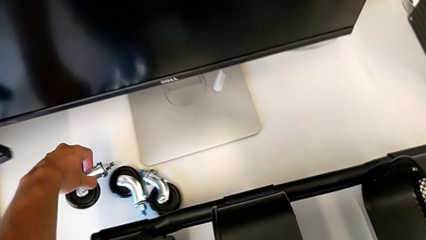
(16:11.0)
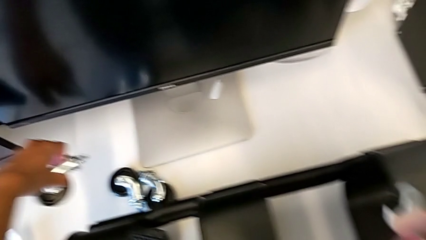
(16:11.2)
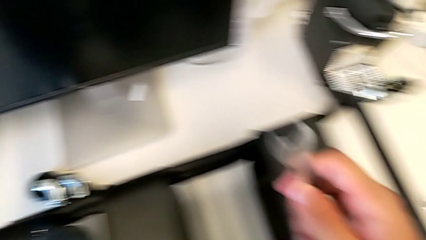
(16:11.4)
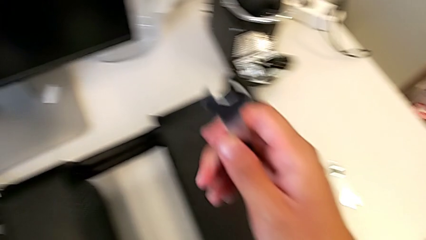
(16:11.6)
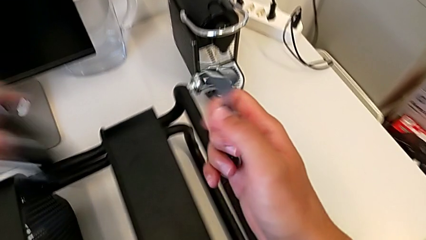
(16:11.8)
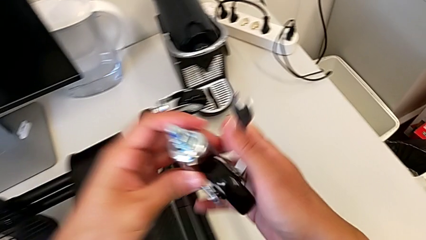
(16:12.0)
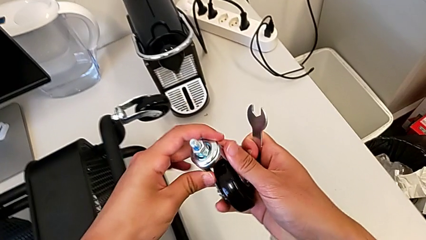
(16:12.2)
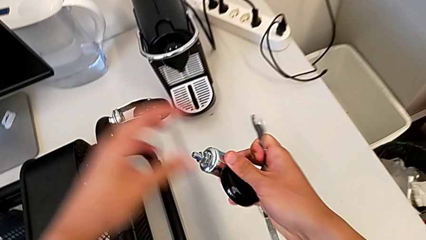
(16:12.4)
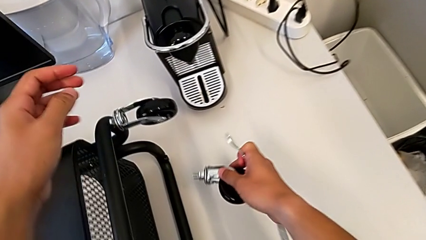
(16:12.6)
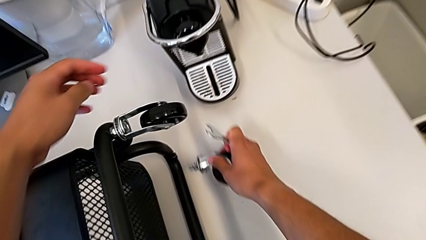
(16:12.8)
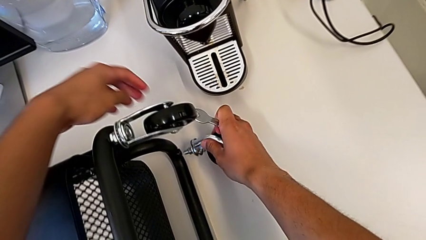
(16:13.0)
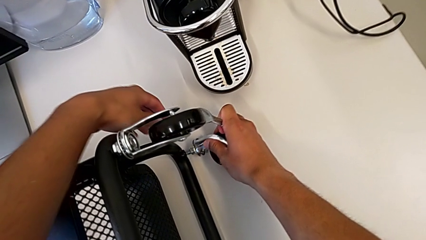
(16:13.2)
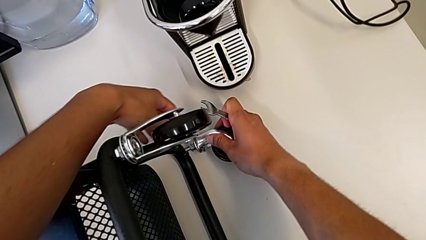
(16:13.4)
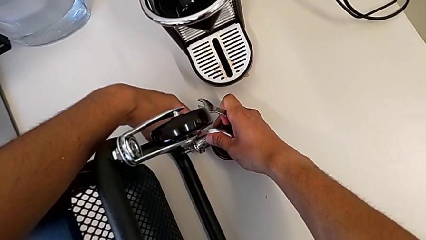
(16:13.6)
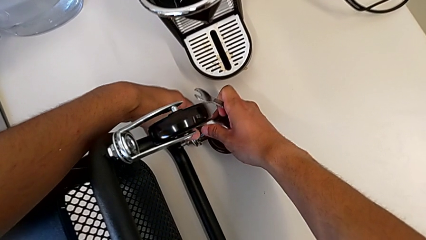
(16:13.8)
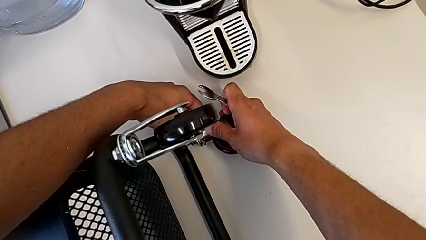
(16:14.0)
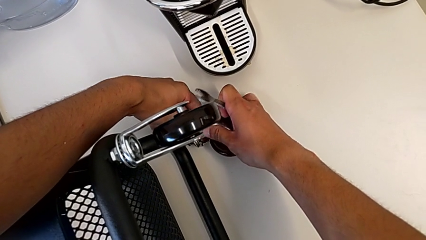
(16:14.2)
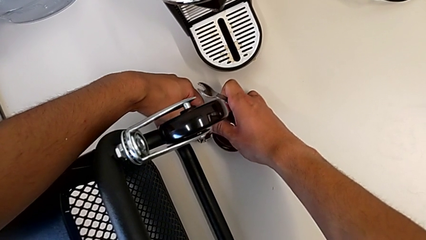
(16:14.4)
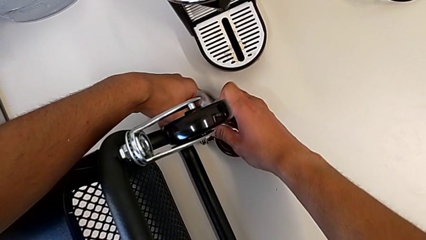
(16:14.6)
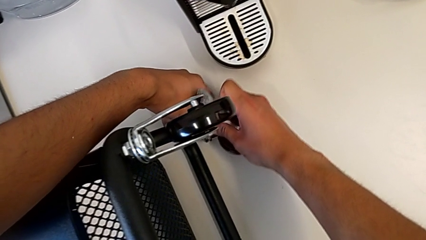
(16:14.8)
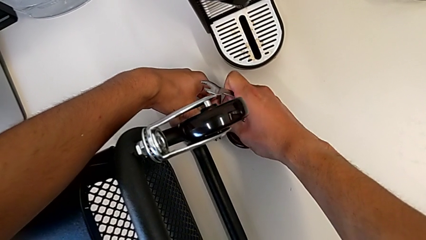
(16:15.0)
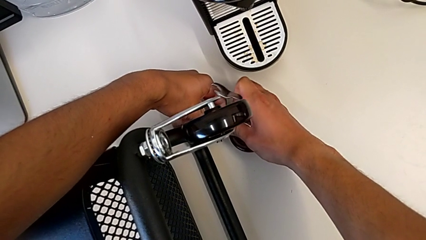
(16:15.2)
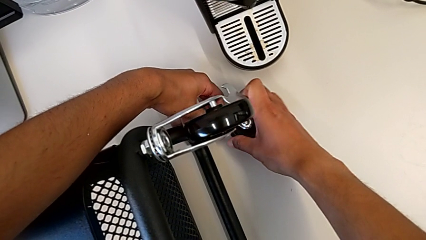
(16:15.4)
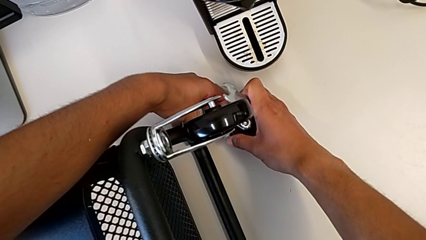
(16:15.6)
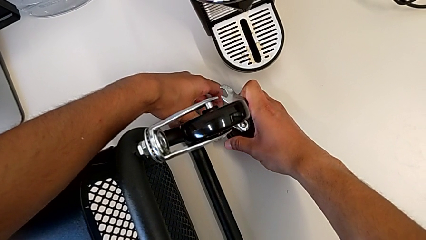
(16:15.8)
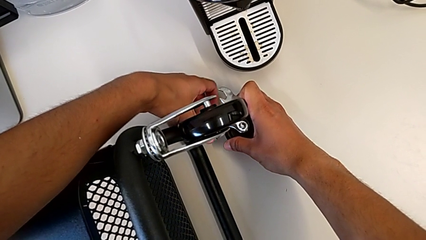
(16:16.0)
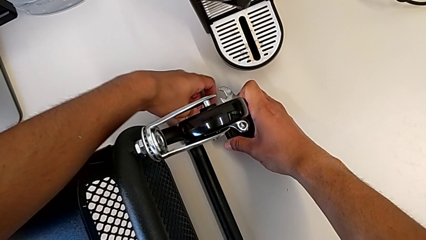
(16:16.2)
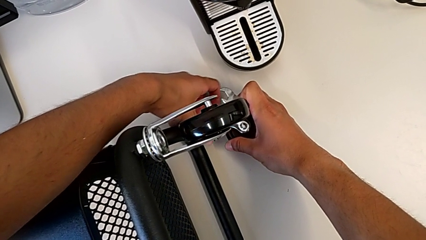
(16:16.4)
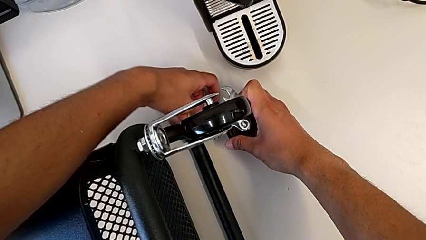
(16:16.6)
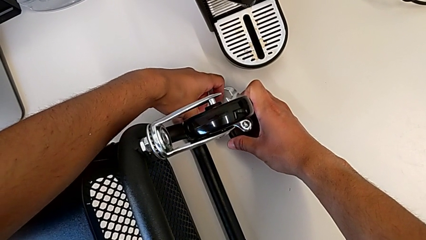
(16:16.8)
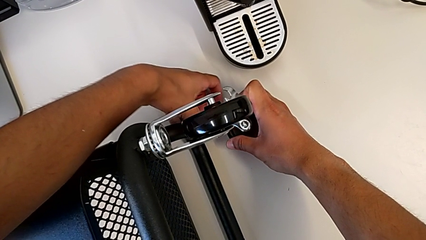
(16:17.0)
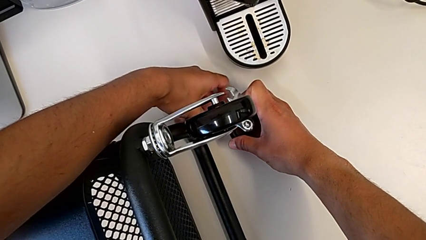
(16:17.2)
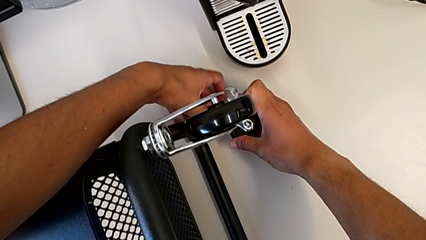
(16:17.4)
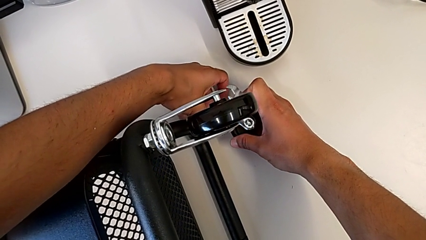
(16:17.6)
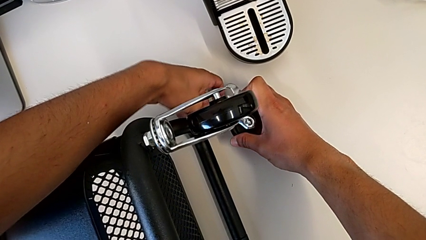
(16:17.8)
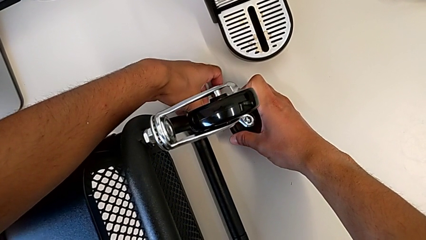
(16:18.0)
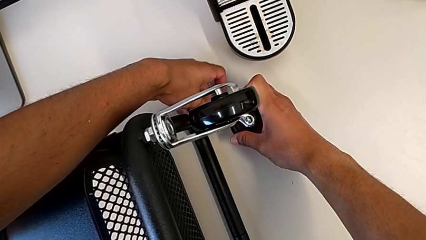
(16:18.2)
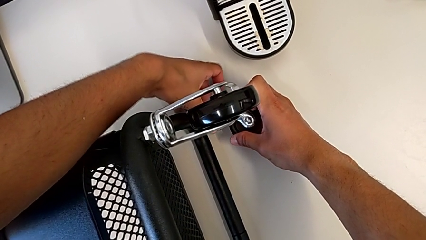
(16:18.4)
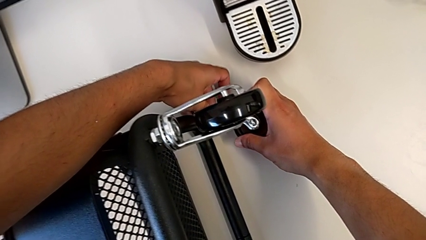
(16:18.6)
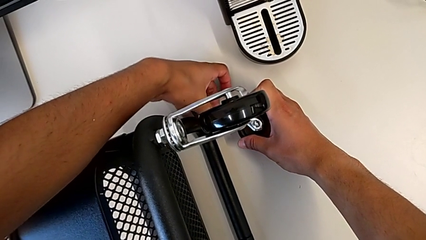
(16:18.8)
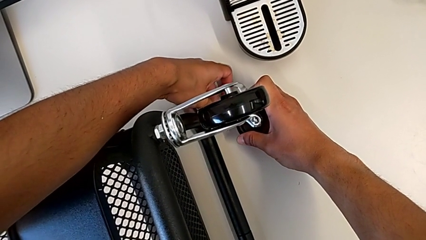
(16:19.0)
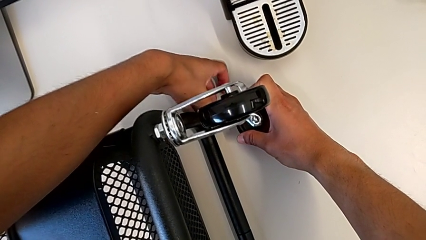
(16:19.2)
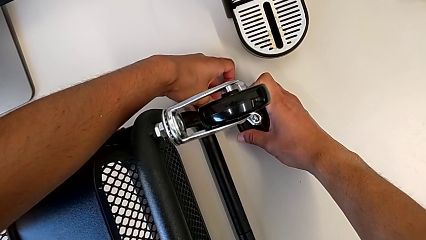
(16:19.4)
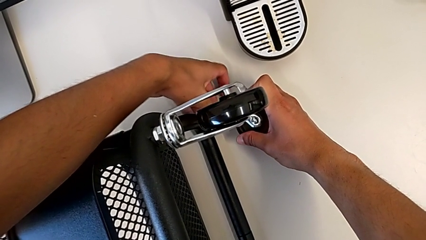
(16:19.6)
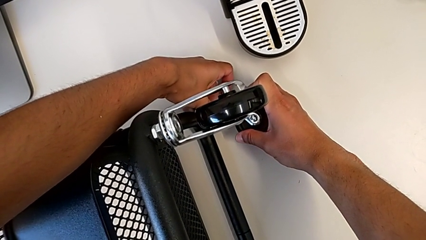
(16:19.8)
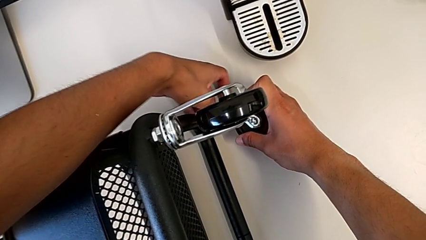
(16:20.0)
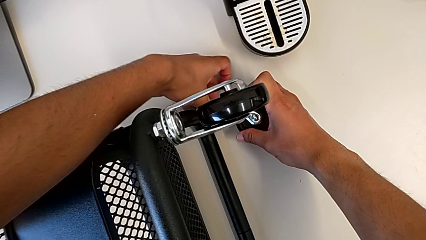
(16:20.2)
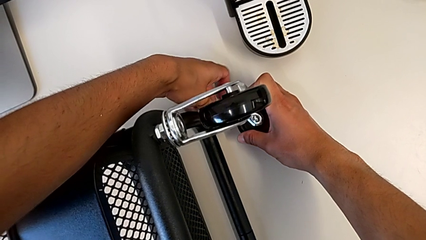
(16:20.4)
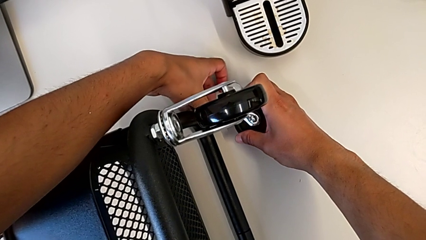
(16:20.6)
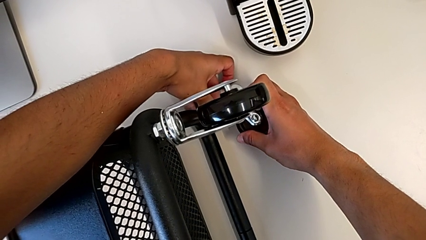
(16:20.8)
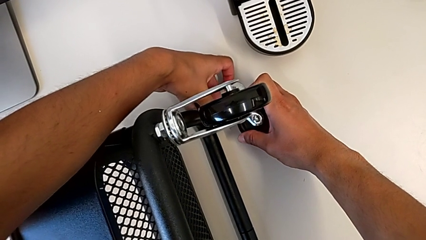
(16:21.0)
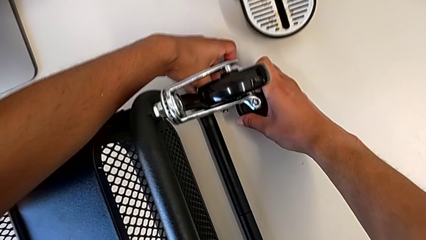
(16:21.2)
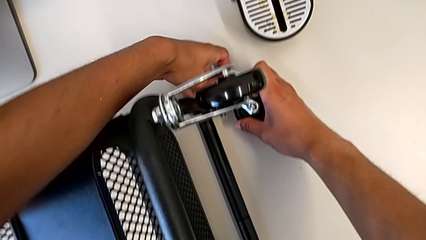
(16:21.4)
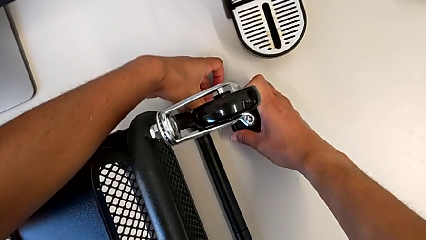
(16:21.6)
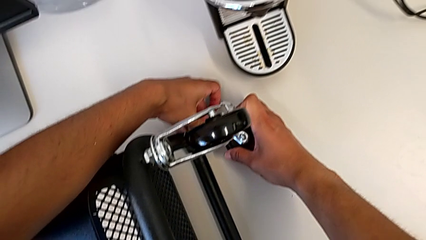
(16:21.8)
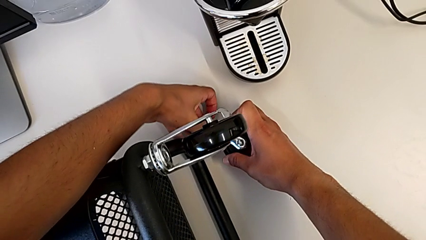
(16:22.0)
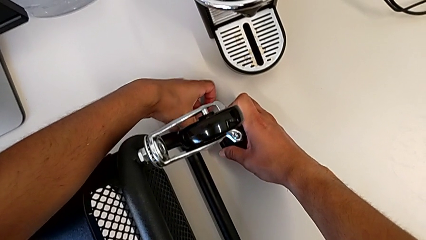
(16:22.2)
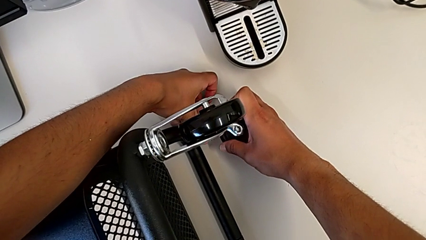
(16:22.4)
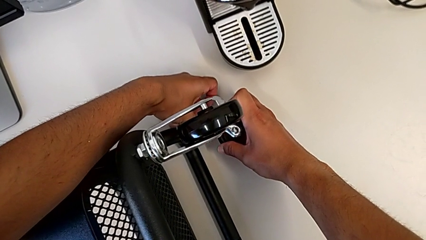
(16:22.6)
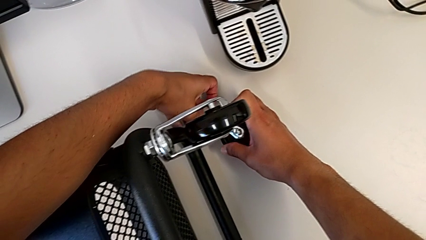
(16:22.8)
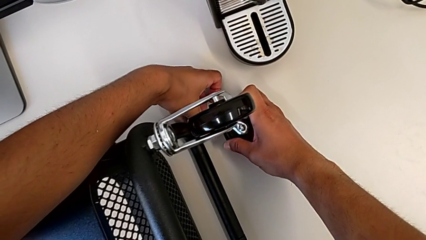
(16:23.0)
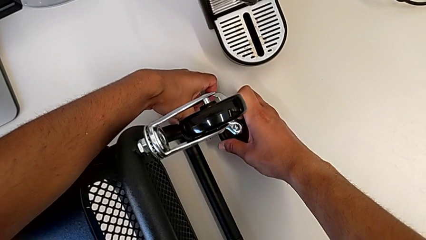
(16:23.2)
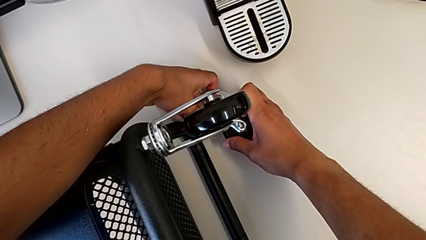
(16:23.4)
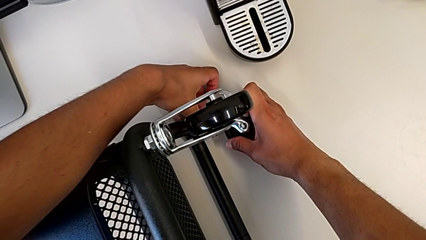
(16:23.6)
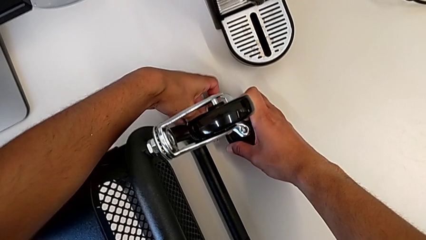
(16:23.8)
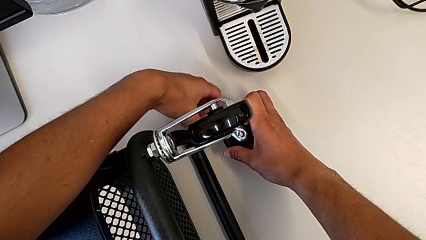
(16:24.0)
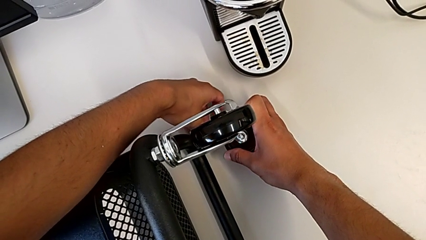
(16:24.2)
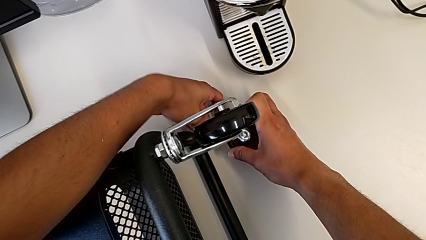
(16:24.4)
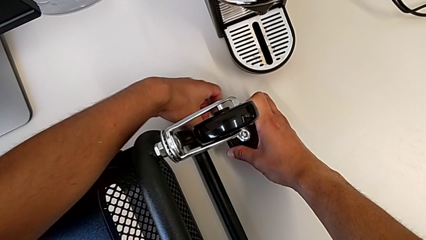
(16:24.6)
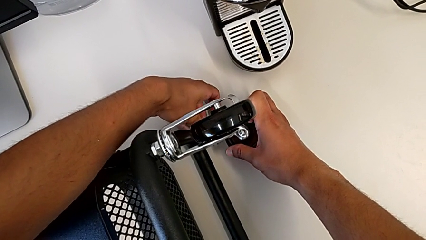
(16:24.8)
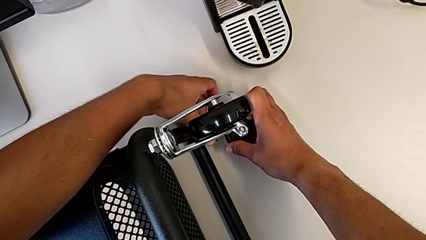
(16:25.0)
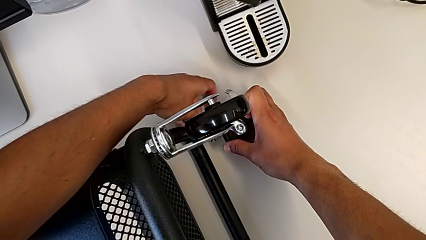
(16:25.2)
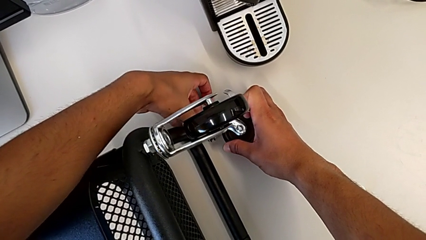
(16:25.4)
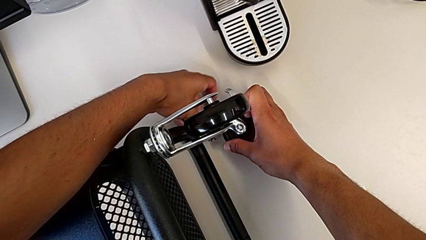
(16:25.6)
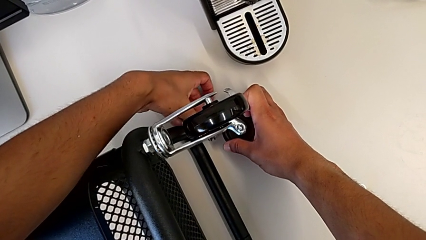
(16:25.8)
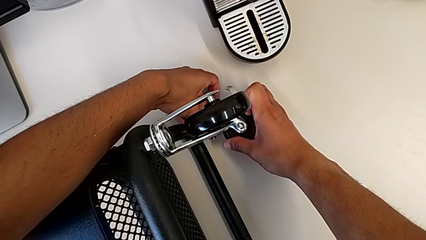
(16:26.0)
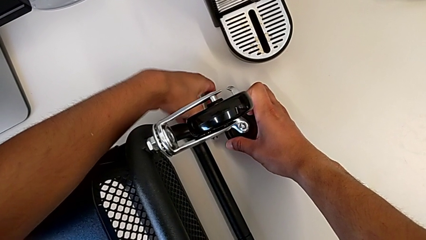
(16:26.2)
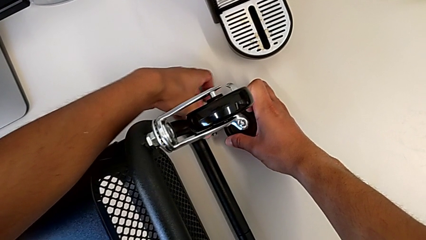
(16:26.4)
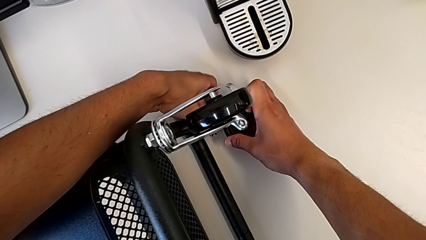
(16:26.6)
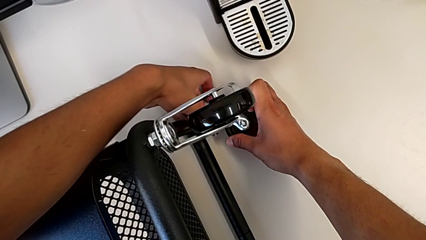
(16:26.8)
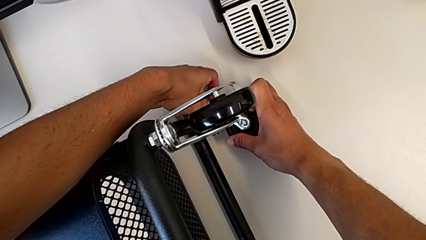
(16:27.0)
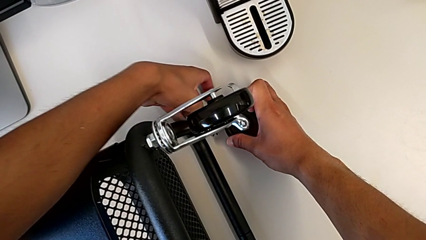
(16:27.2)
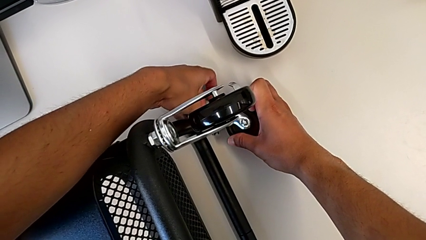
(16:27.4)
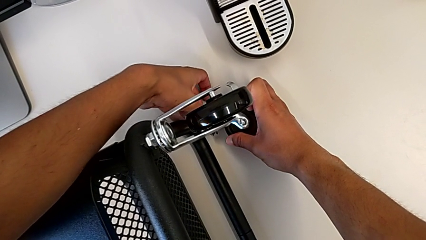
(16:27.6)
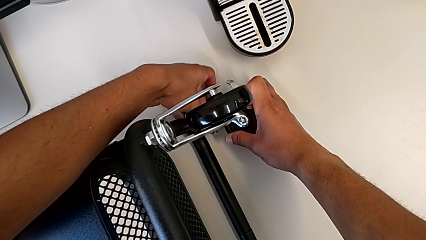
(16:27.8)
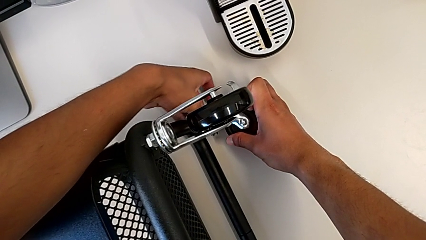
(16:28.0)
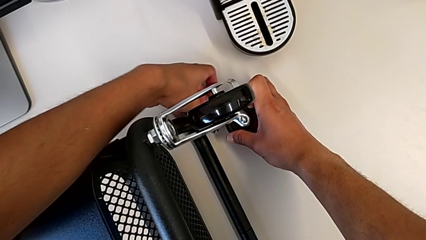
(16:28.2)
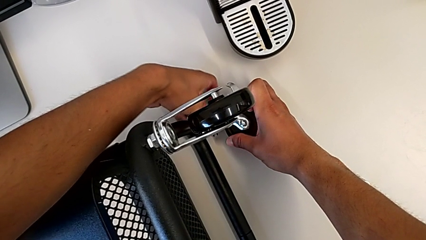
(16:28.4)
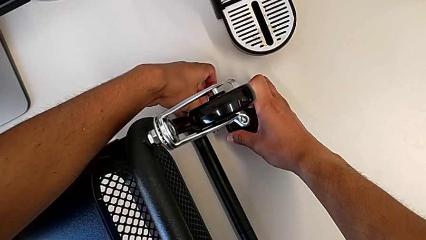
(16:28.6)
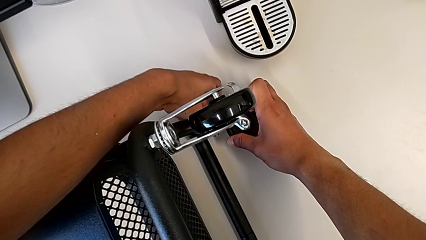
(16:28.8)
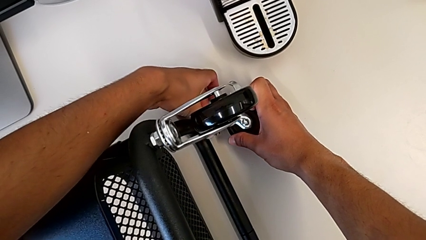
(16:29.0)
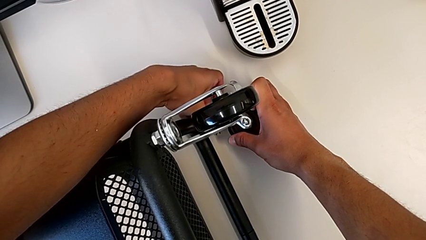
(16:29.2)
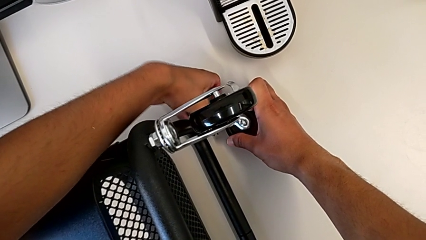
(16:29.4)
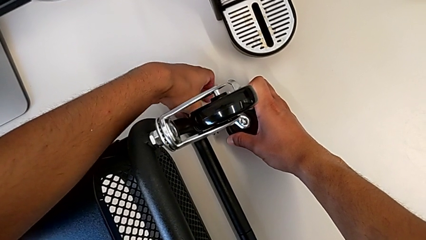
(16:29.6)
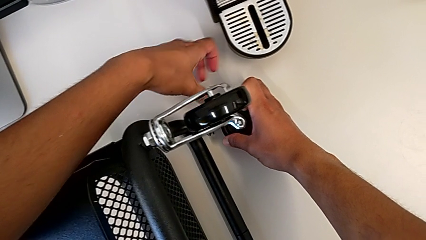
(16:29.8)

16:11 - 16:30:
The camera wearer is assembling the first pair of wheels in the base frame. They insert the second wheel and screw it.
